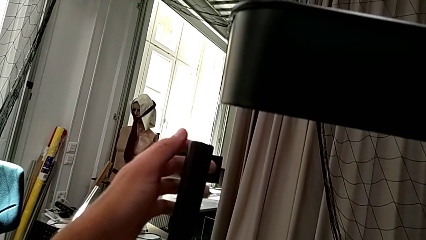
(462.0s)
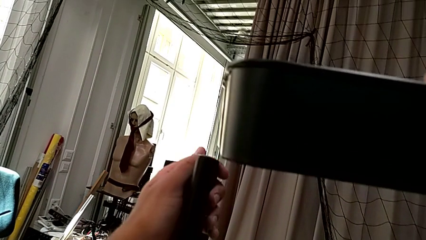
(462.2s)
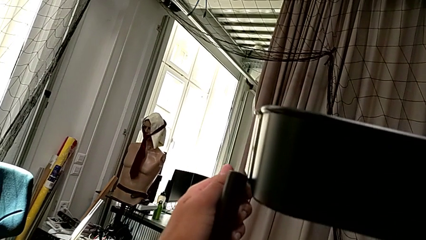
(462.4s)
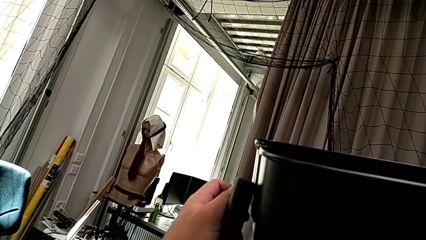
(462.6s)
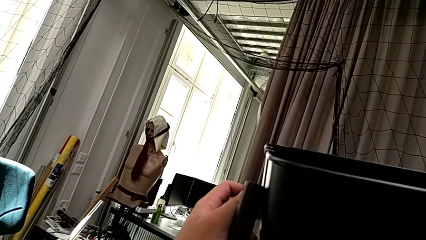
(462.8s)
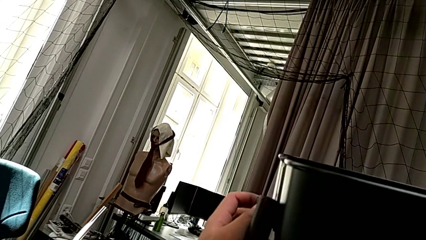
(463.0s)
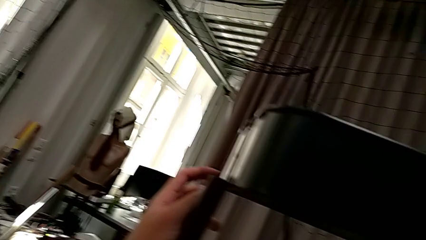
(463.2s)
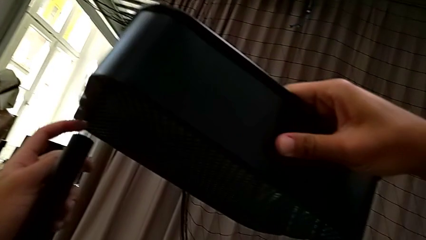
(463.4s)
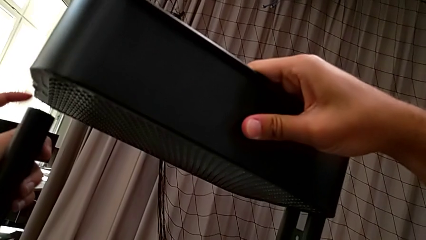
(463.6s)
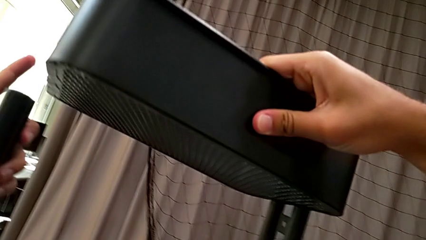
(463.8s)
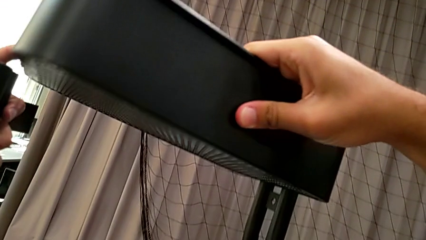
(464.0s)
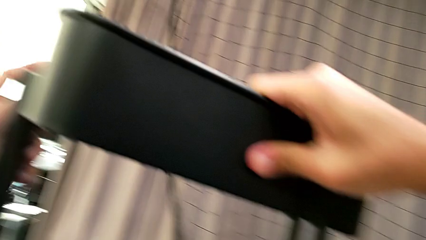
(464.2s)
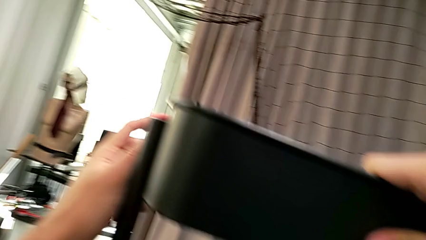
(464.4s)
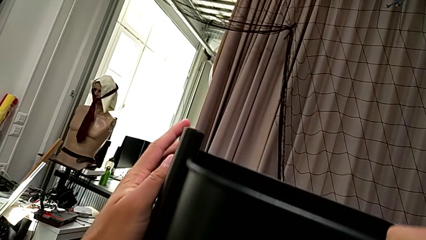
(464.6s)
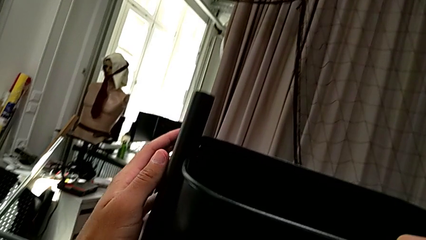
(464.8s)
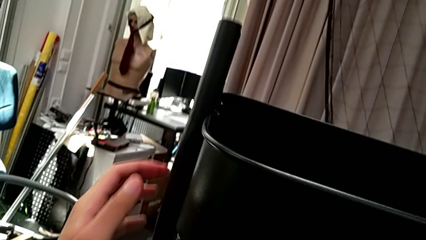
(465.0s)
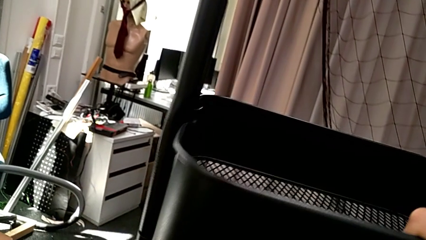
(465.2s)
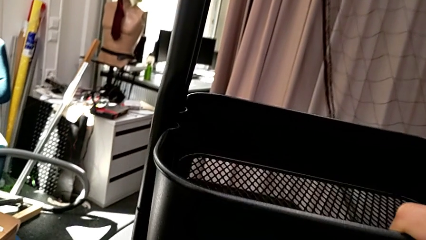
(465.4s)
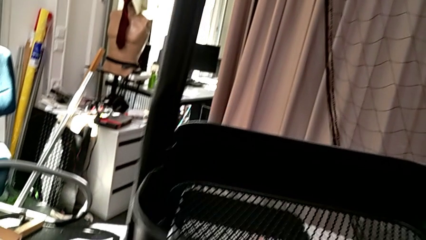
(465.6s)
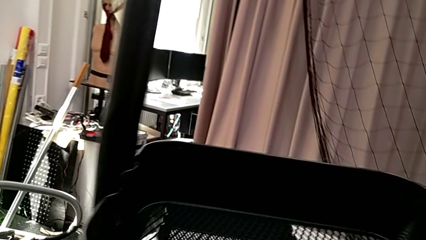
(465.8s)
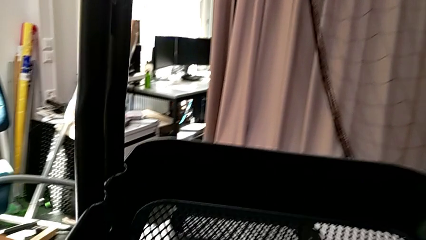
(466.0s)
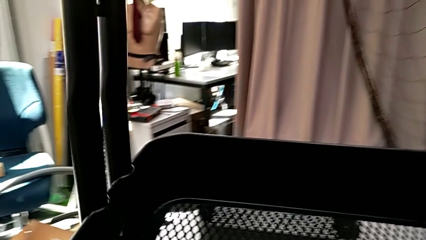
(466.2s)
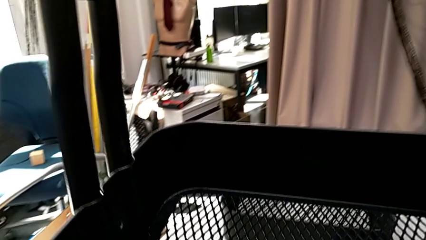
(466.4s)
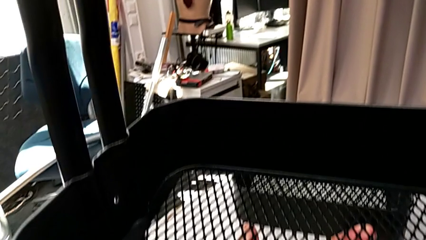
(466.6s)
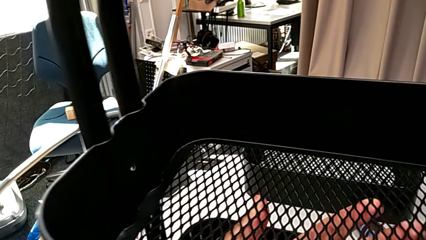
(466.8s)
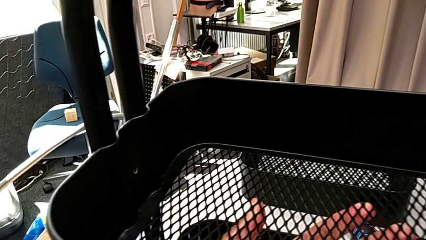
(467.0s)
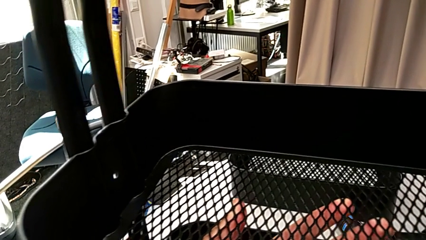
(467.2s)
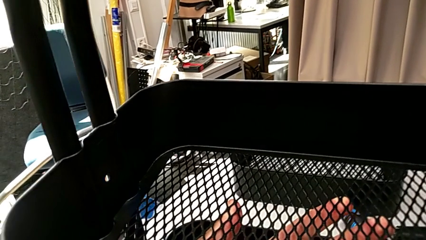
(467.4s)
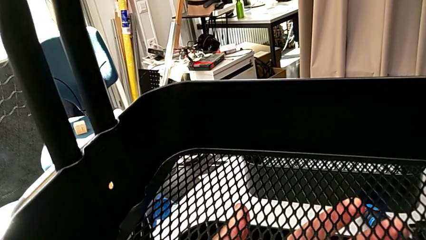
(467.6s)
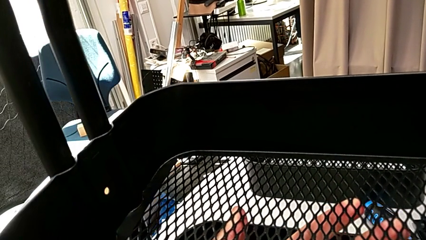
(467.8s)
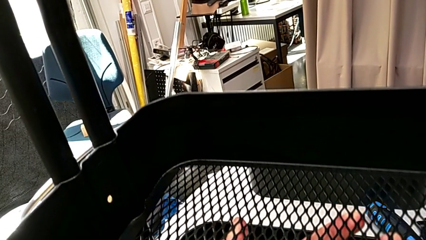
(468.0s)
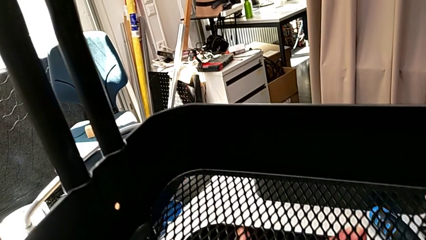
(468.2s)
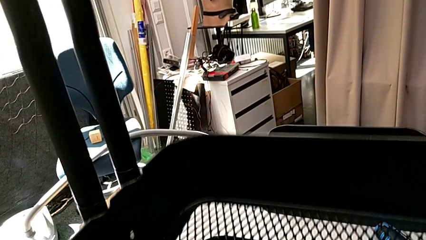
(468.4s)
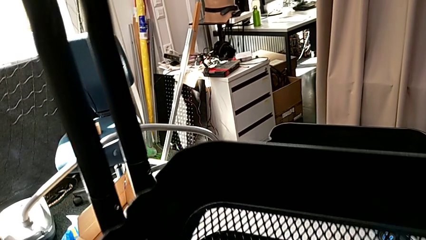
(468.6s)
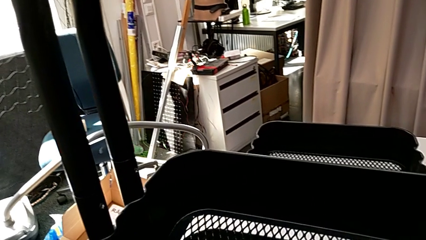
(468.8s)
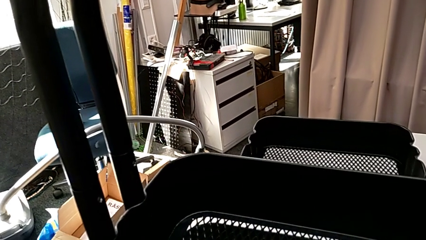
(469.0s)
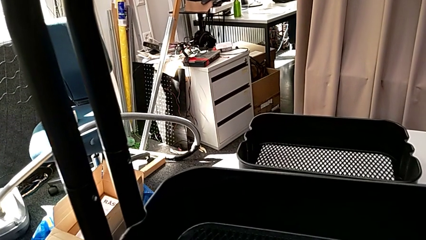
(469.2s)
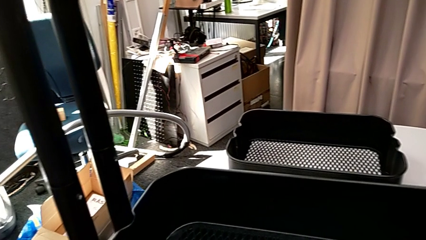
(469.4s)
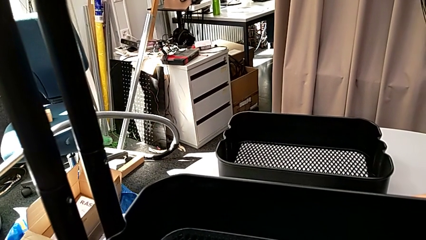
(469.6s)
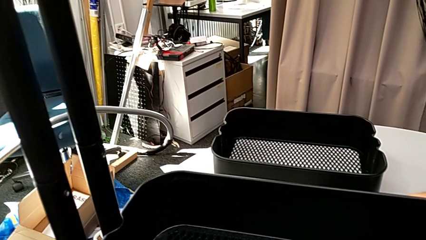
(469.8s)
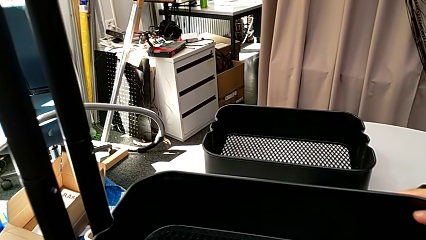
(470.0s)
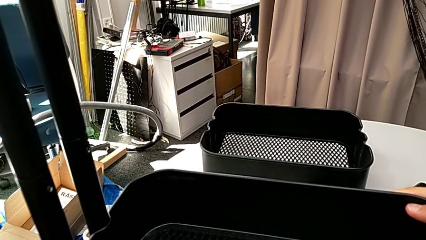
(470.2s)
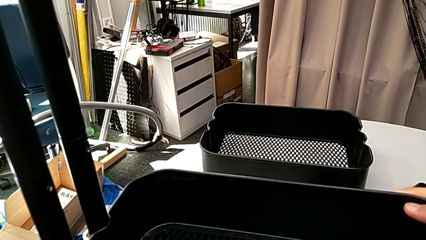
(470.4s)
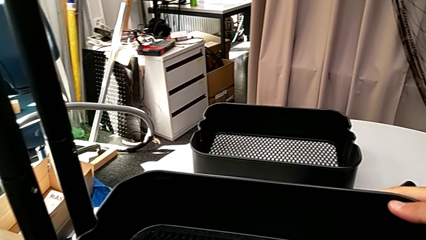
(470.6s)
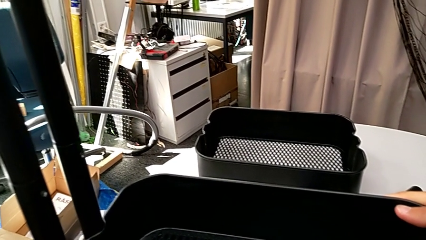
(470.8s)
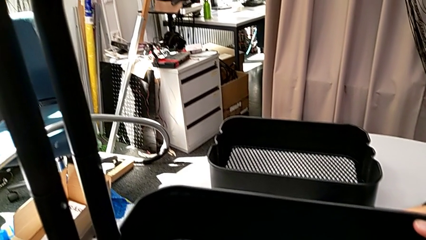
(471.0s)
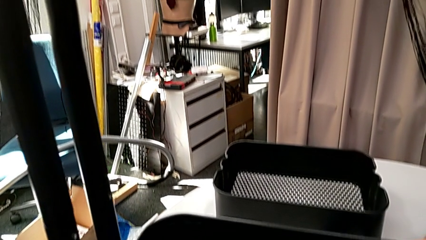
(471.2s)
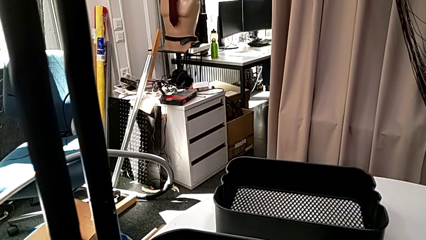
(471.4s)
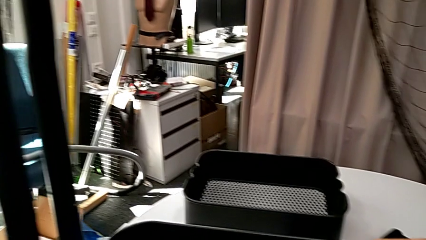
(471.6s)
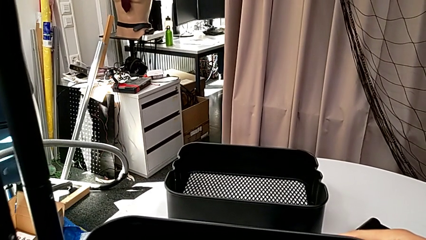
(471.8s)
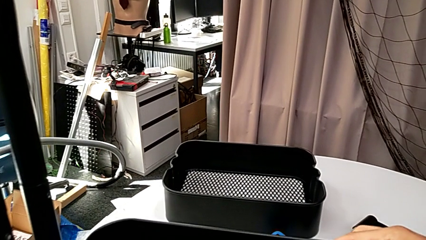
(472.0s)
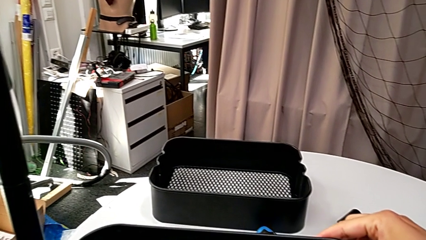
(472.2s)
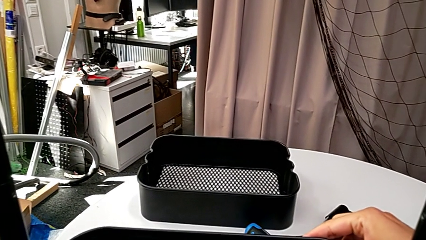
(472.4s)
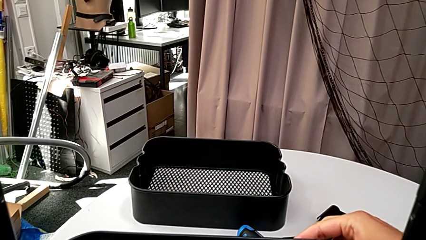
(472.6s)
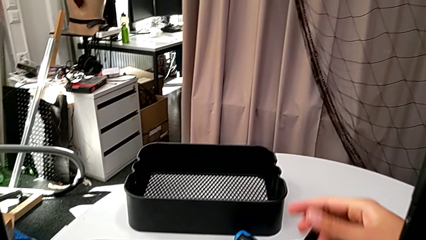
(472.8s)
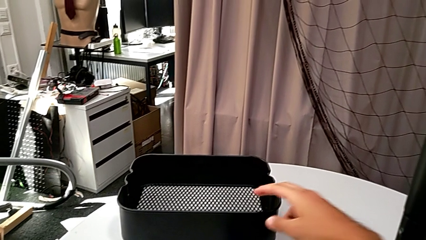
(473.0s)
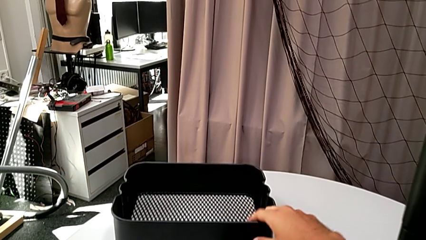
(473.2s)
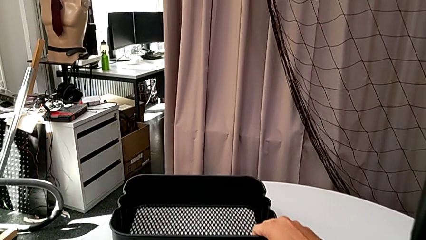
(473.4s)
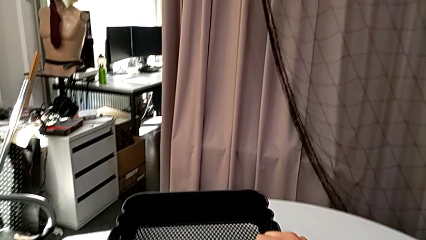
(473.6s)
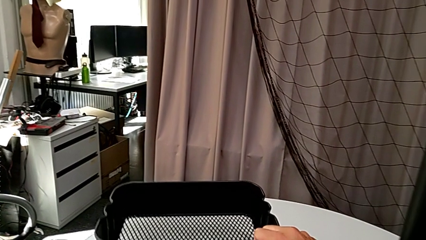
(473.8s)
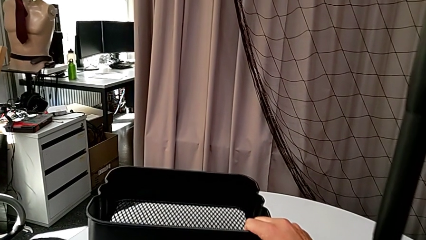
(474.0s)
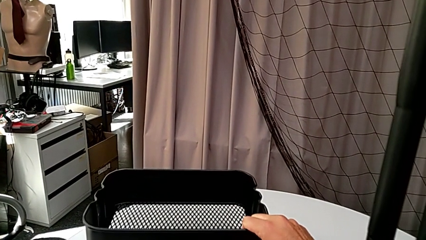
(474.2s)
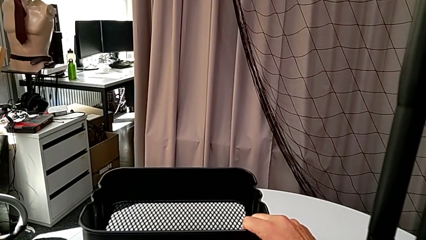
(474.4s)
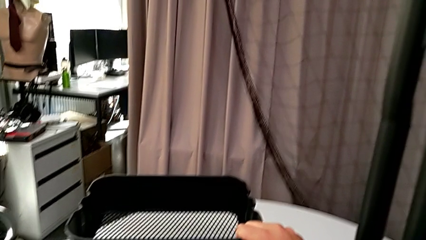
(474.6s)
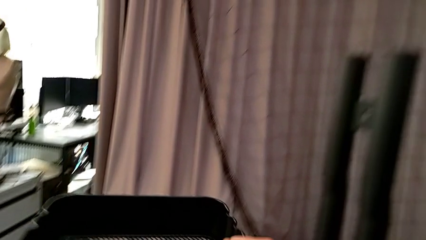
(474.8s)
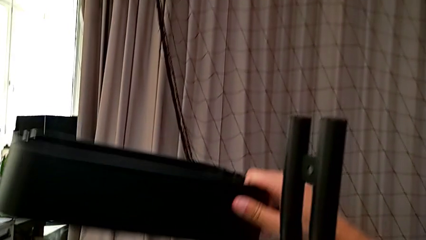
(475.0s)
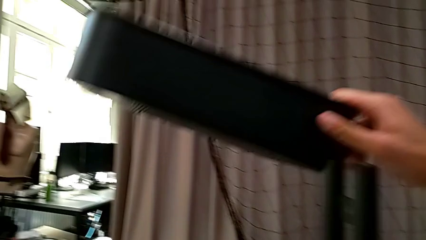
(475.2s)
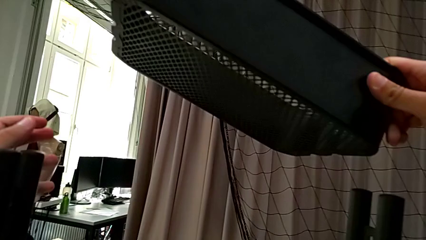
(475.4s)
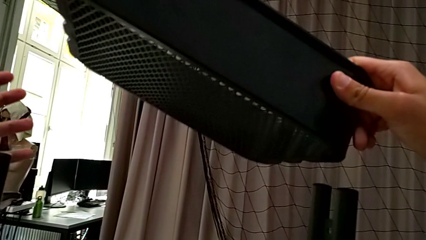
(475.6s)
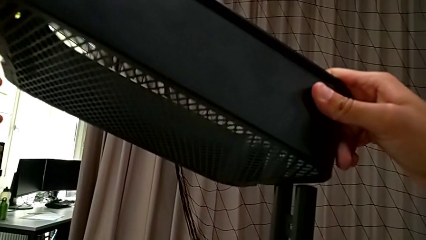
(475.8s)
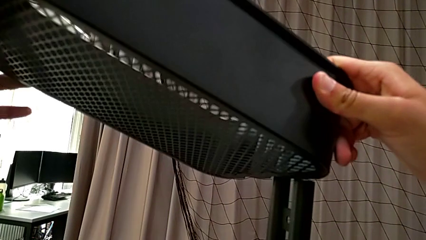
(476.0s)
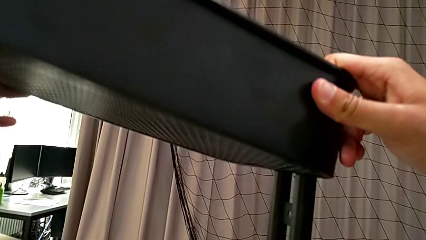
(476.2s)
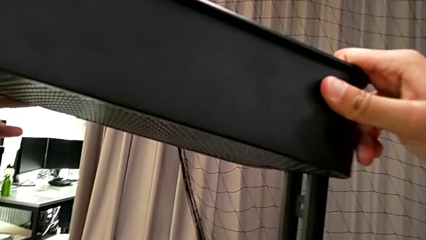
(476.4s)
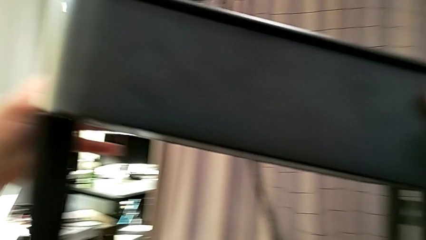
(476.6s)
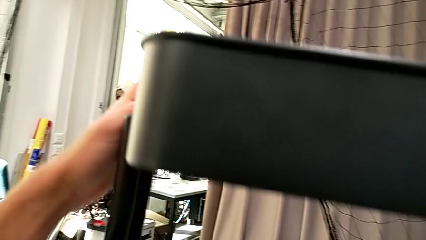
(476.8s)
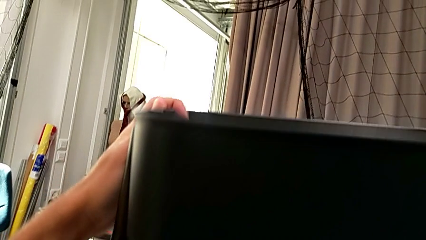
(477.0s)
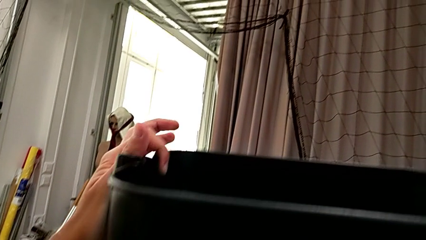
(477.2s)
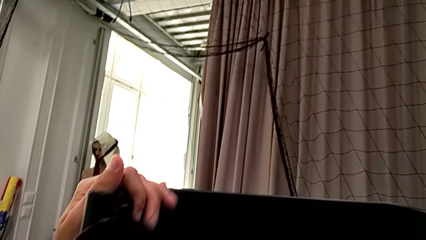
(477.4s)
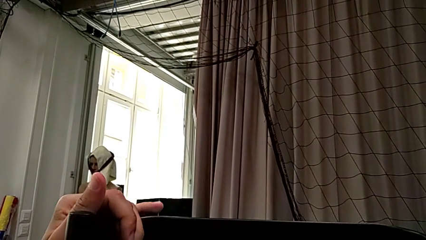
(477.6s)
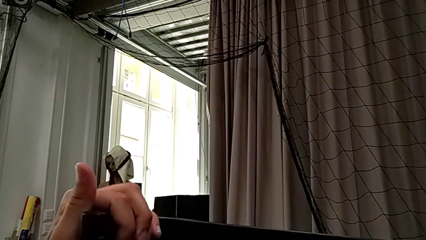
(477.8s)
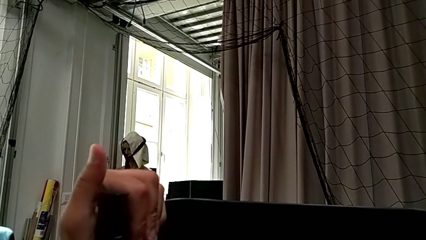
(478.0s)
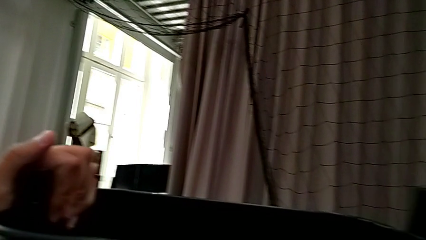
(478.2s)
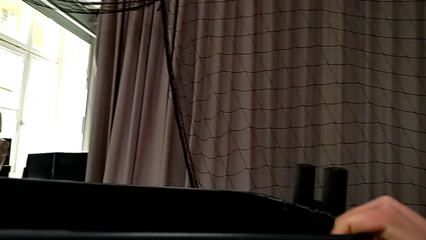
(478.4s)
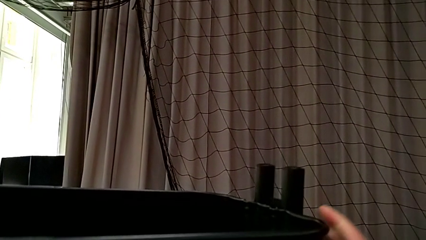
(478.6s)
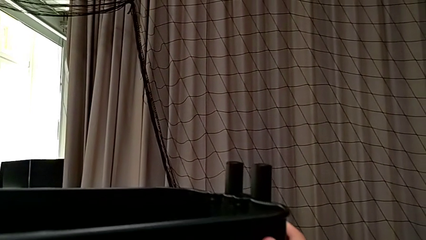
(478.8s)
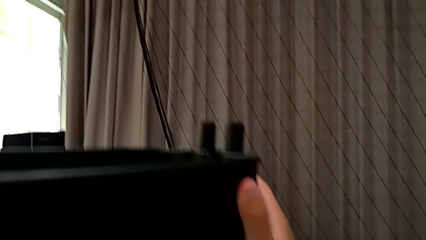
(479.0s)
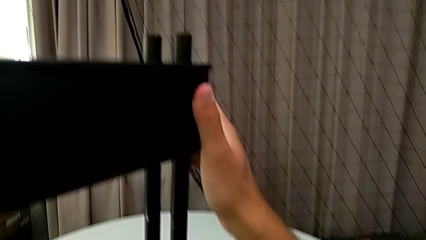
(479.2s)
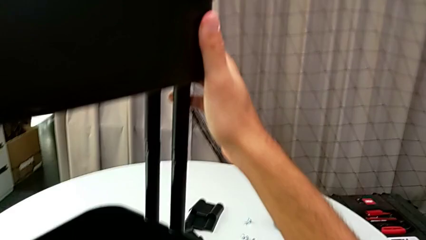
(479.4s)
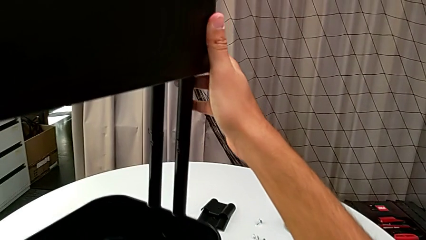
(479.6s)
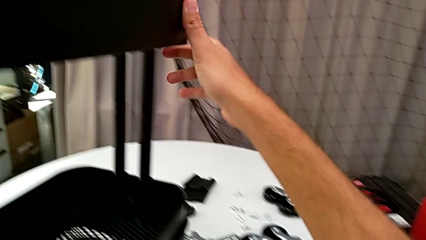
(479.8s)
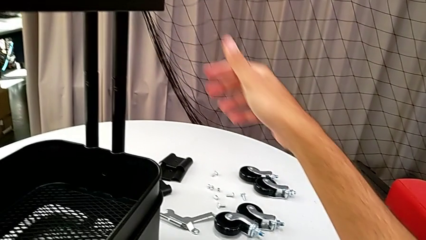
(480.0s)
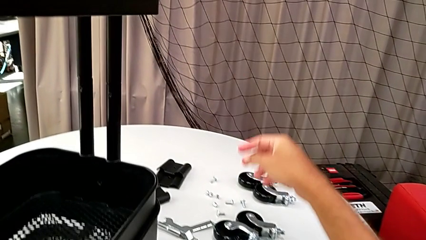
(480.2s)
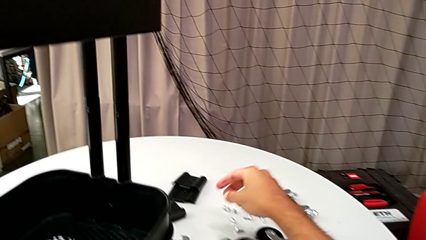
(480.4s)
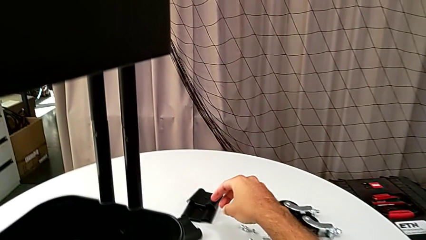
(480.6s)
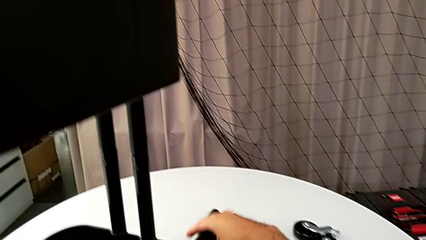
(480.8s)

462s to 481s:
The camera wearer is assembling the top grid tray. They slide the middle grid tray, grab the upper grid tray and slide it.
